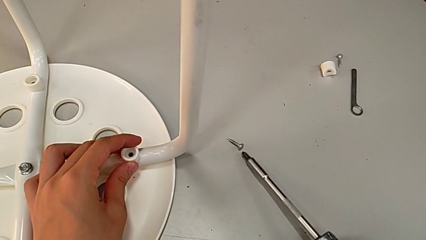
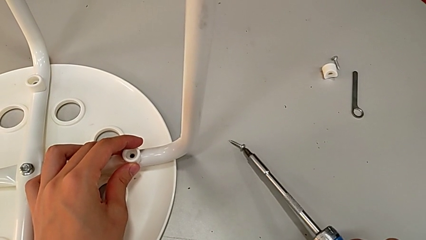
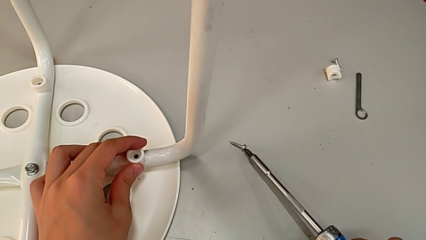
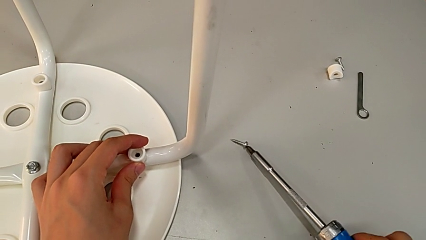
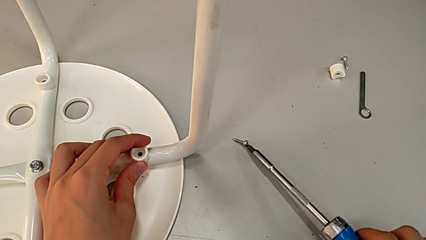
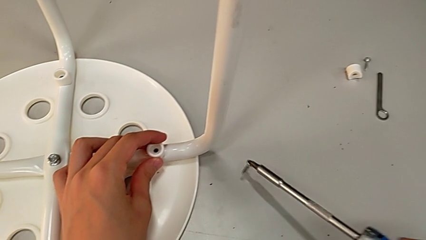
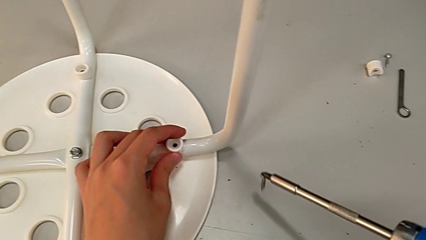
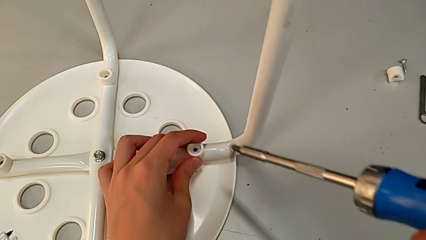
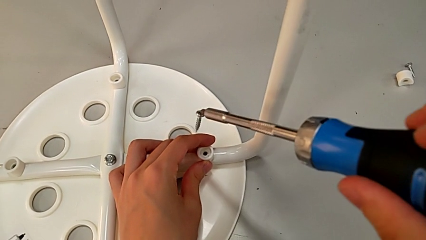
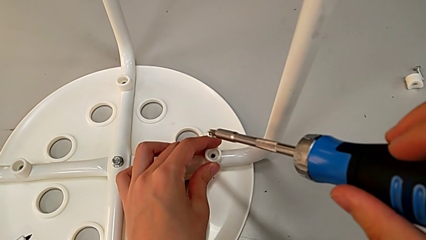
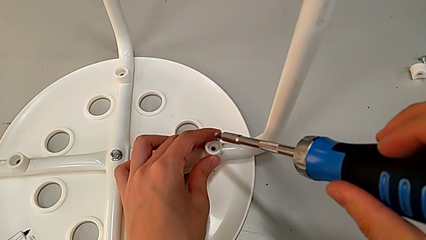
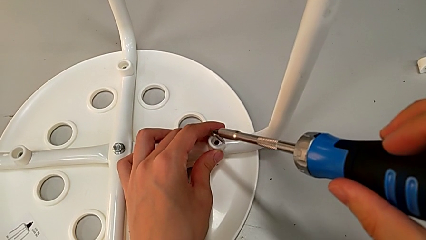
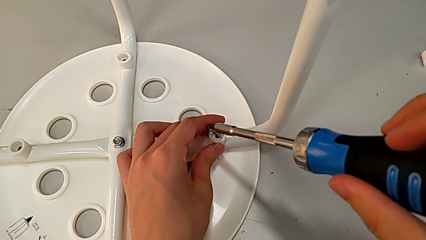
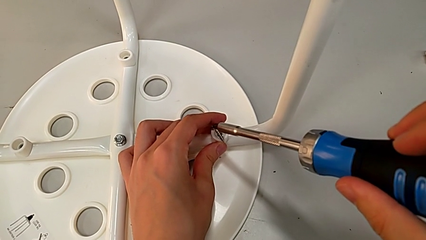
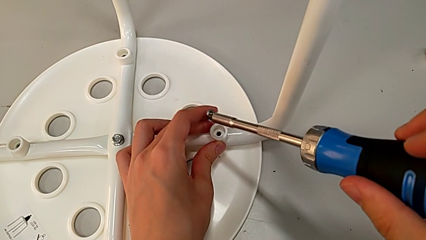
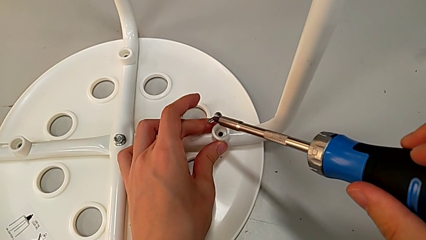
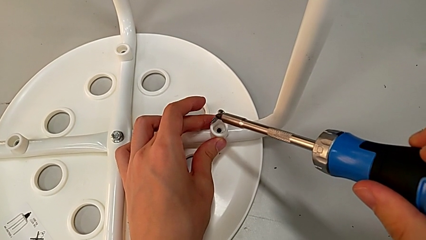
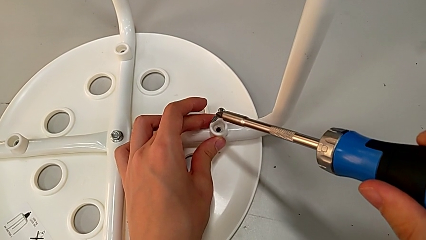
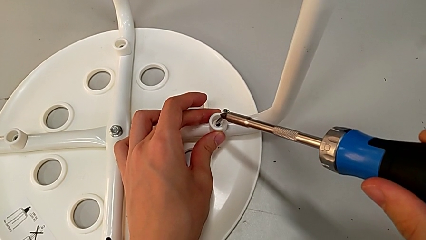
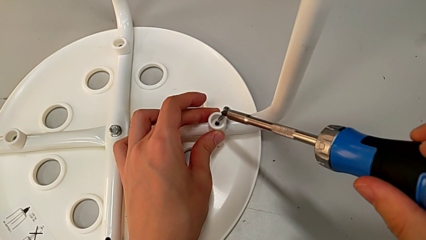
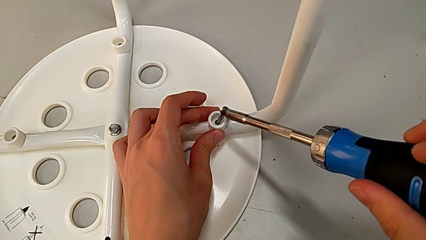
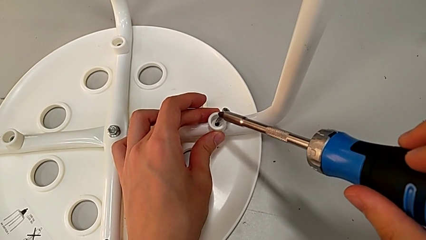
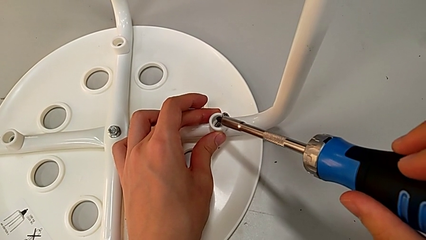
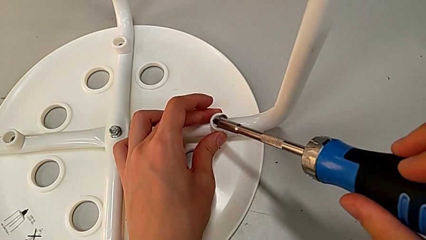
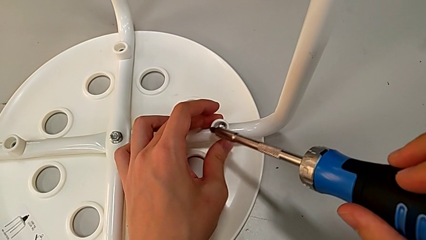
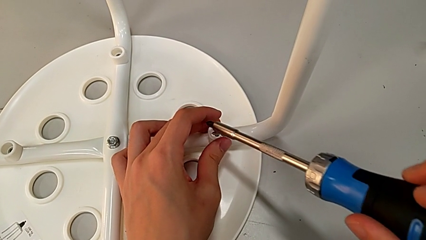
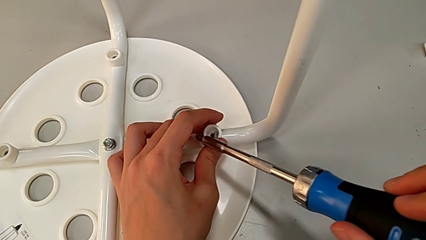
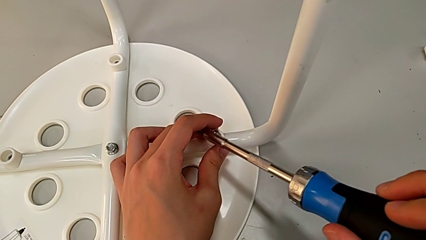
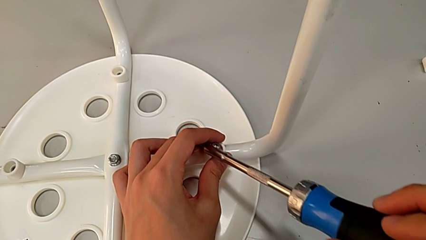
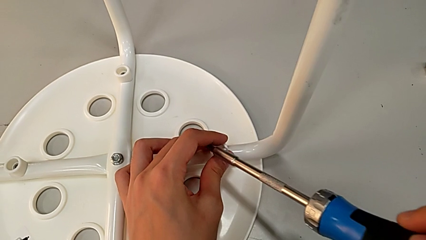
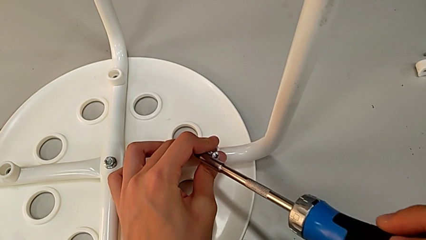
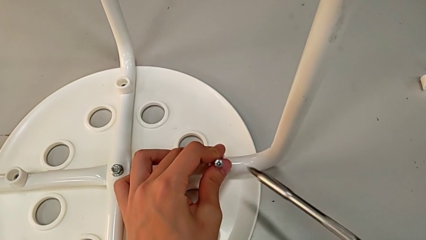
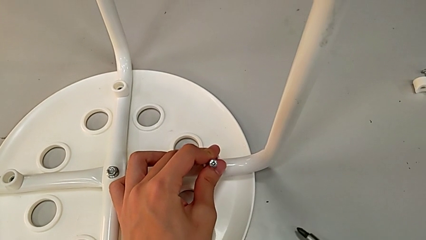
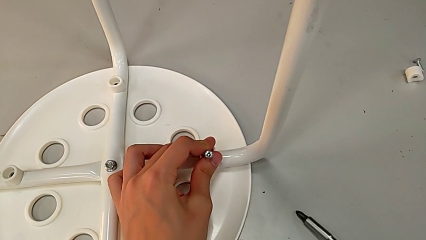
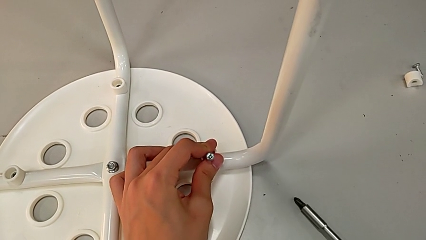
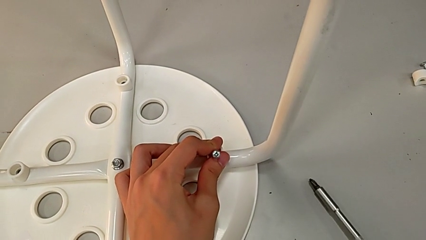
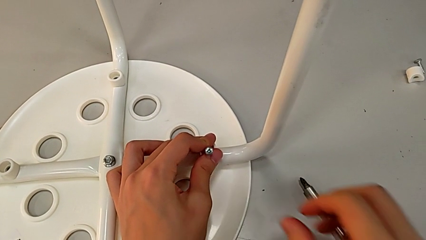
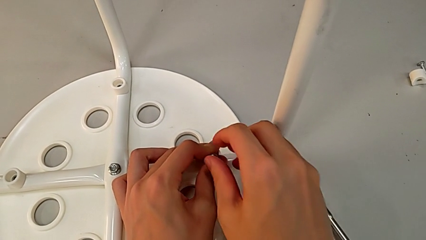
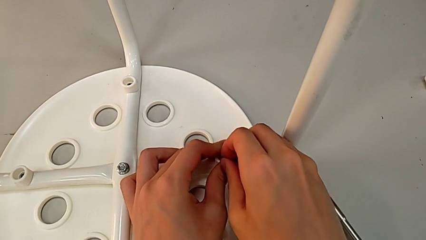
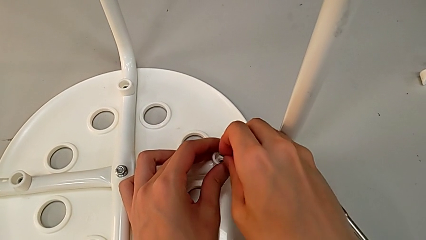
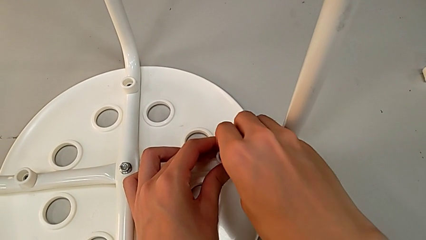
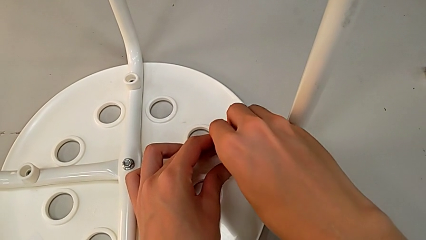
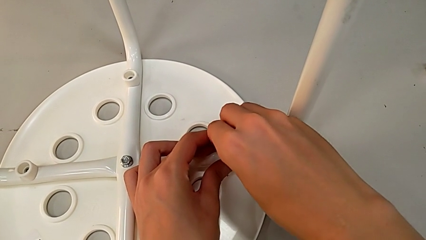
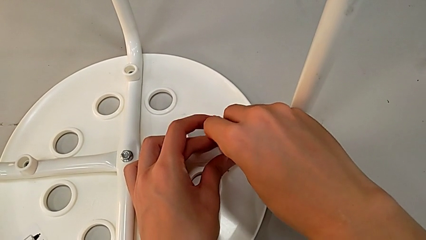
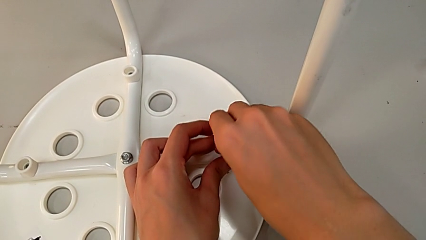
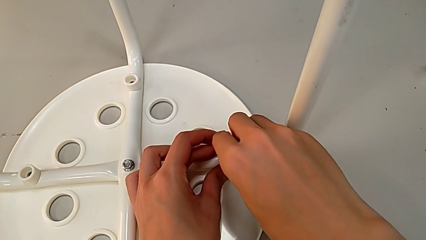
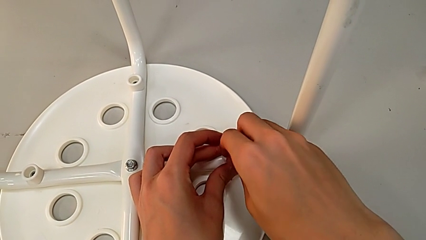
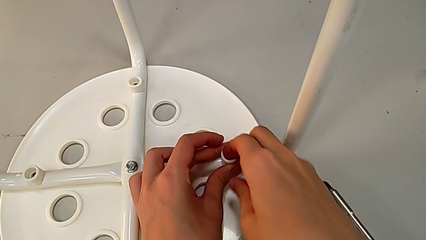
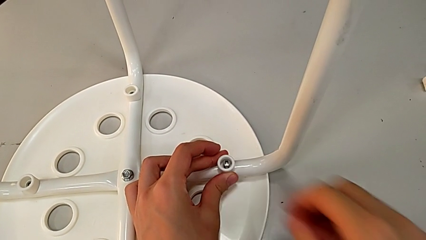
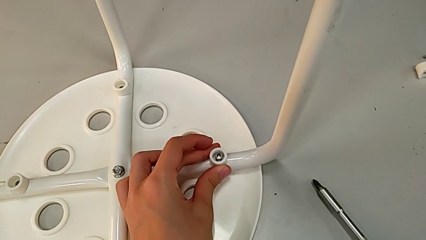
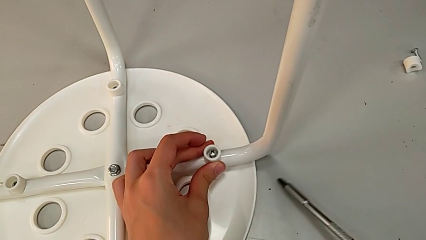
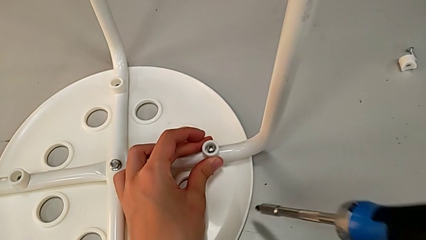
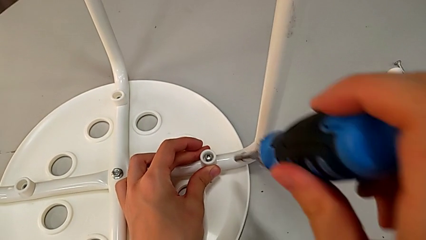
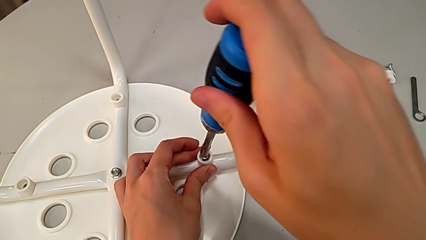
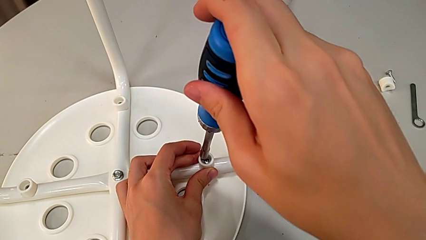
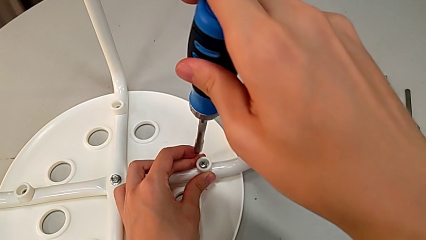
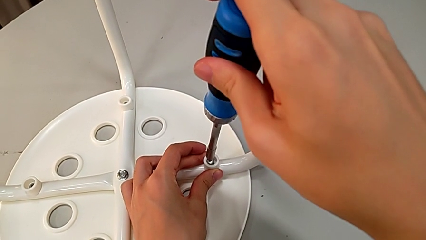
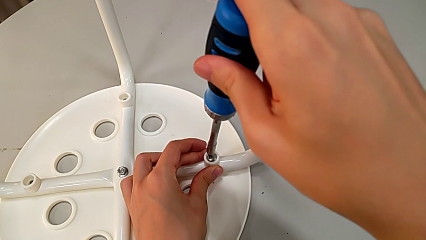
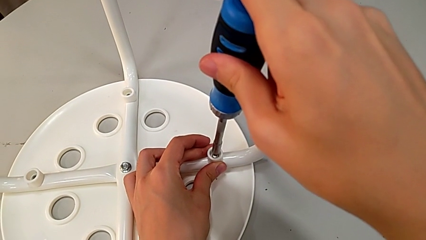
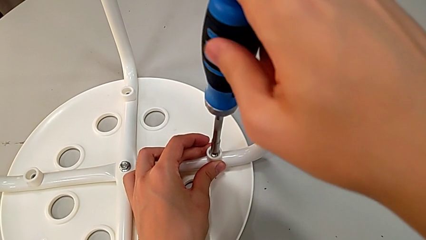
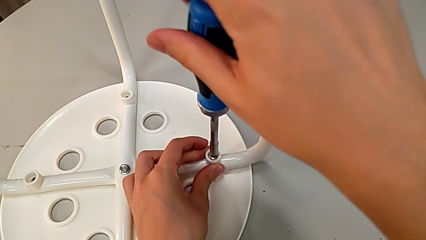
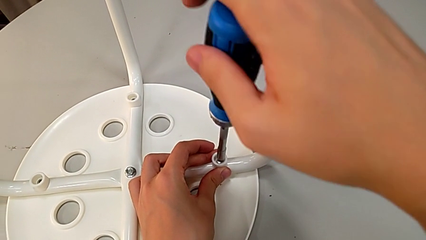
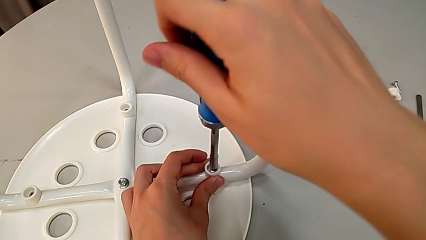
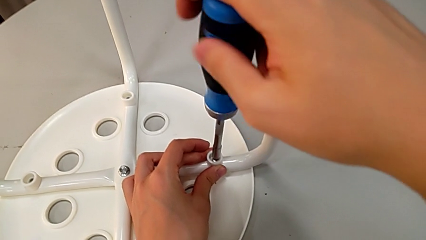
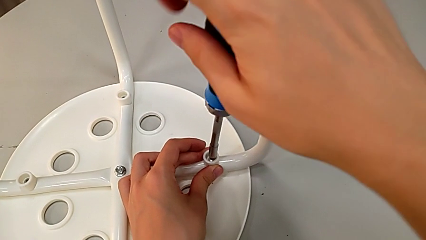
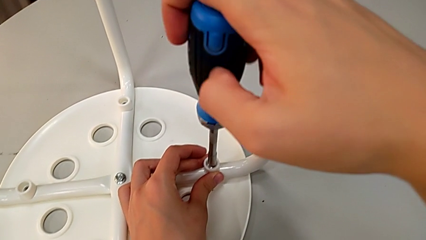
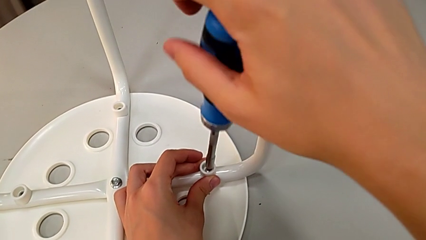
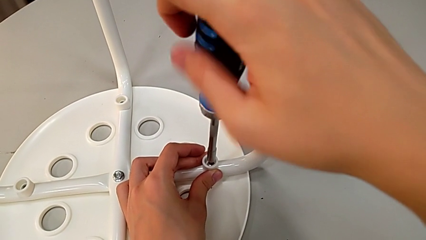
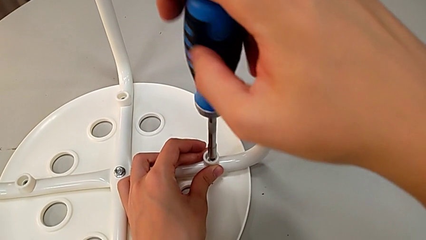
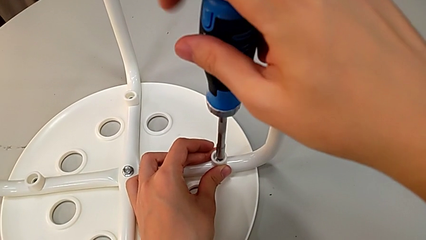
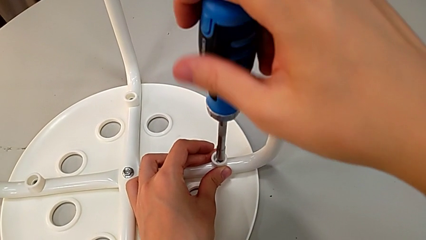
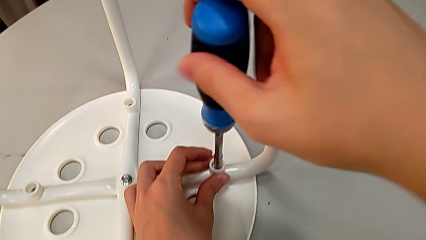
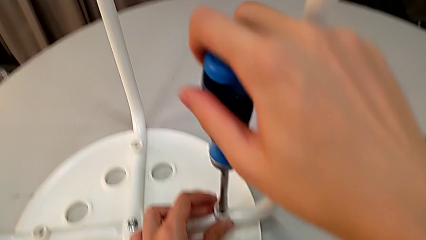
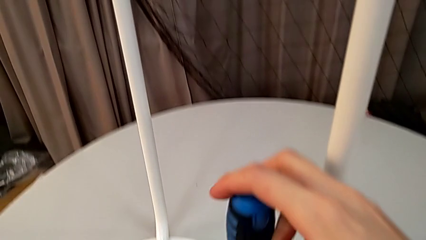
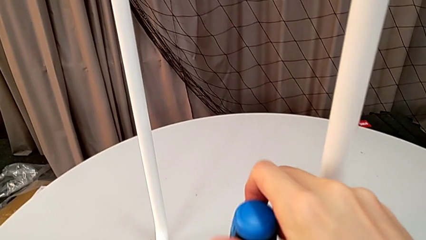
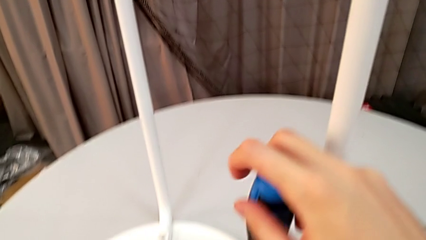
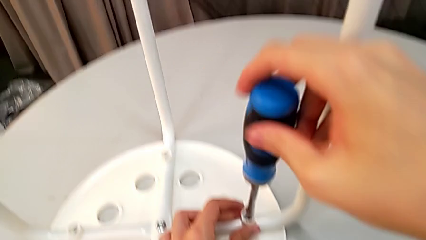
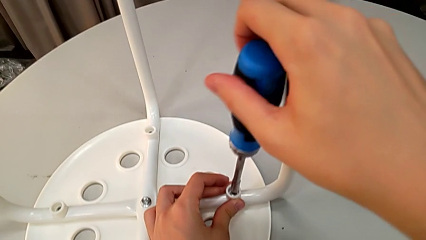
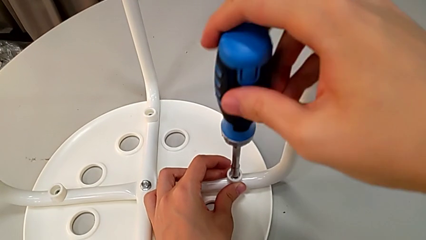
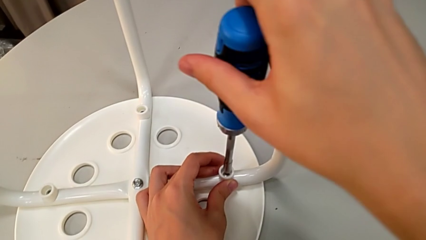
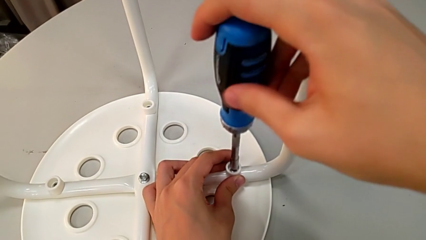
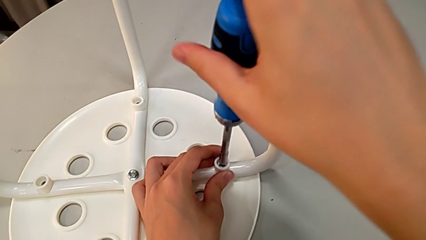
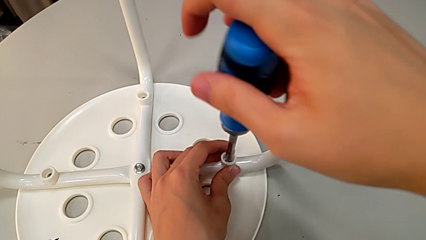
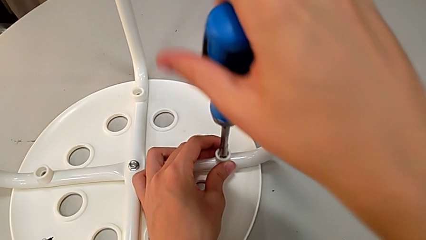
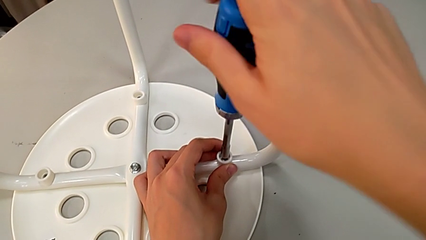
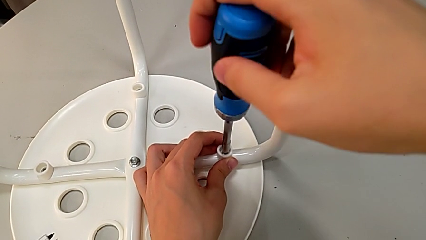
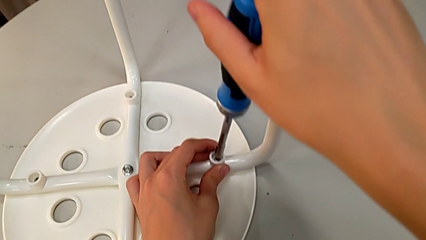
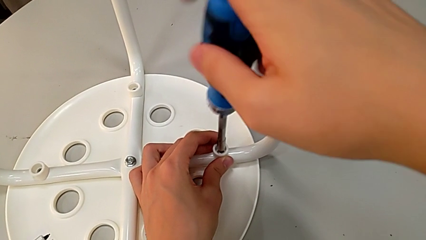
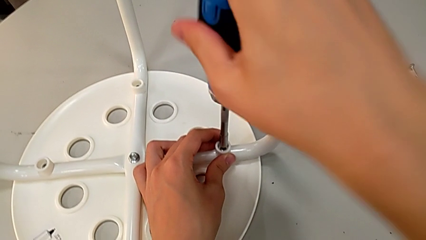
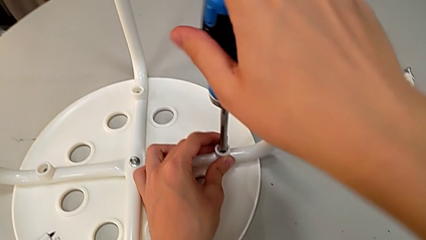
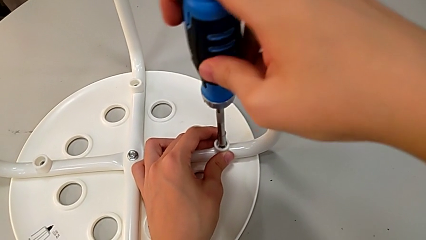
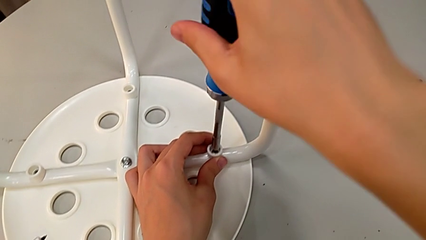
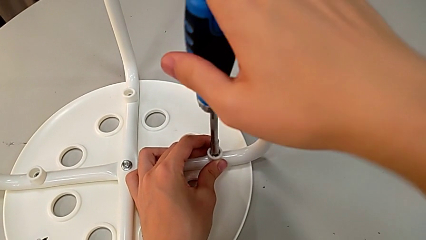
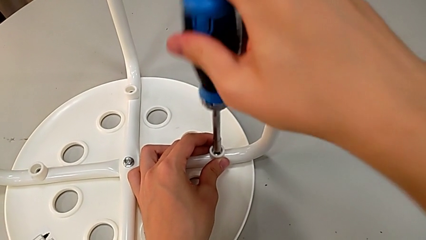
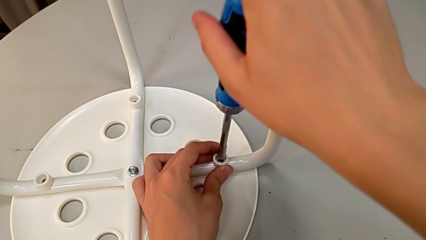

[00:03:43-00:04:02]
The camera wearer is assembling the legs to the seat. They lift the screw, place it, place the screwdriver, insert the screw, grab the screwdriver, insert it and begin to screw the screw.
